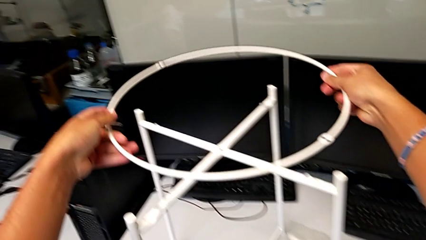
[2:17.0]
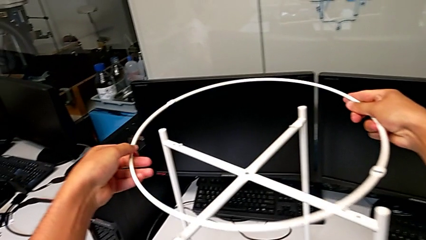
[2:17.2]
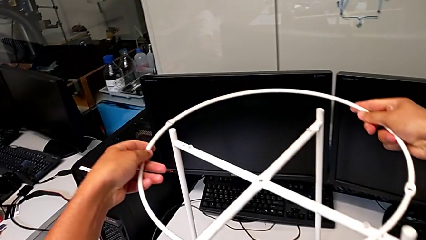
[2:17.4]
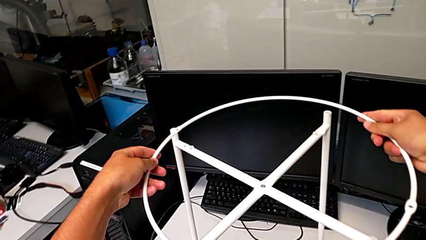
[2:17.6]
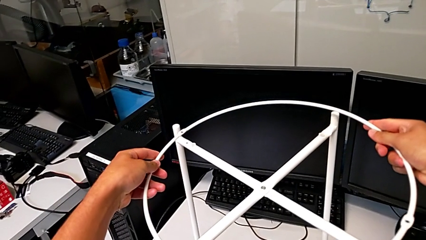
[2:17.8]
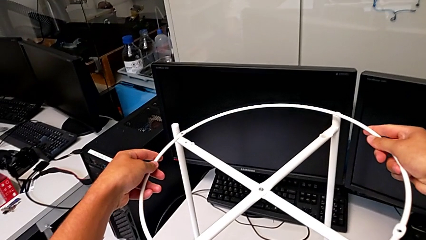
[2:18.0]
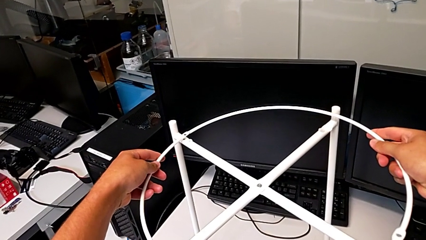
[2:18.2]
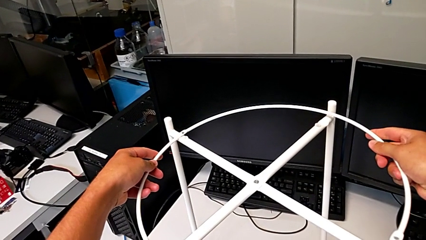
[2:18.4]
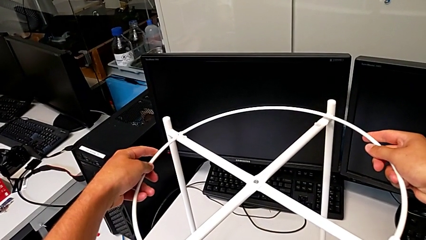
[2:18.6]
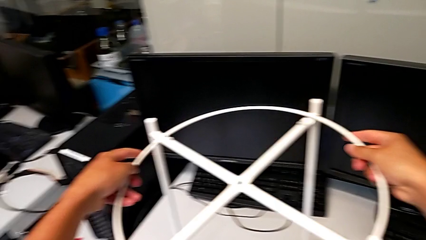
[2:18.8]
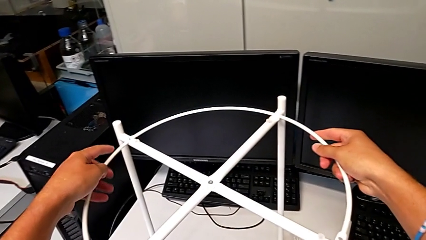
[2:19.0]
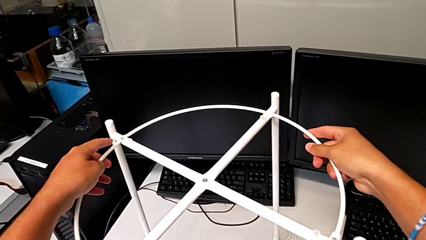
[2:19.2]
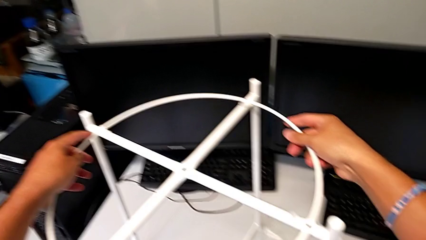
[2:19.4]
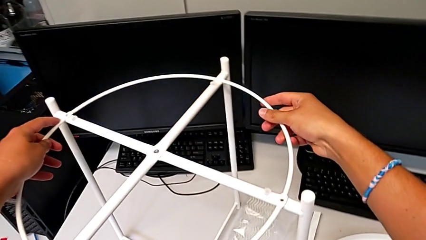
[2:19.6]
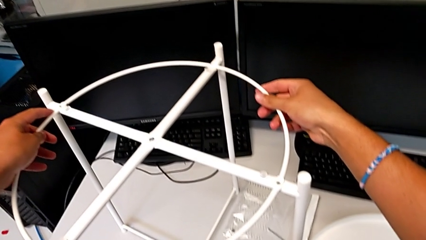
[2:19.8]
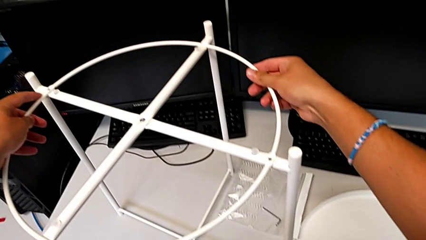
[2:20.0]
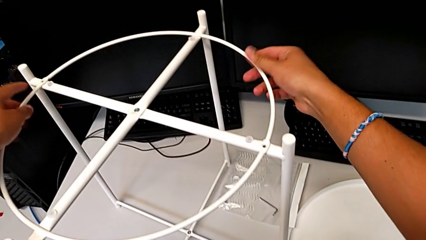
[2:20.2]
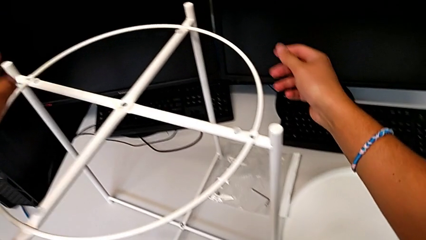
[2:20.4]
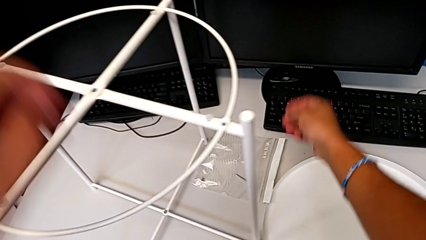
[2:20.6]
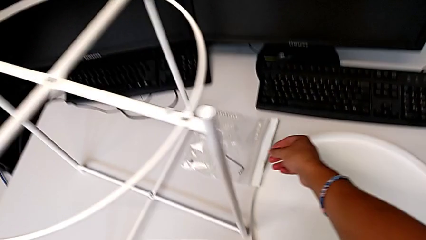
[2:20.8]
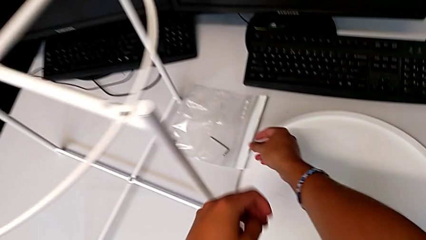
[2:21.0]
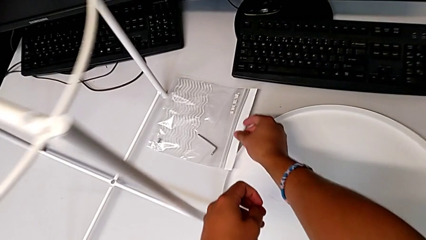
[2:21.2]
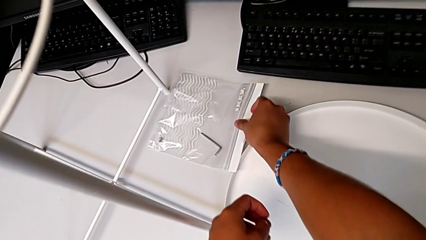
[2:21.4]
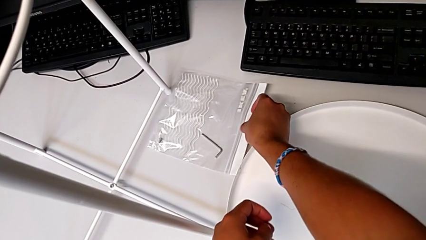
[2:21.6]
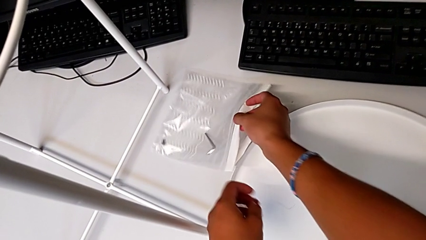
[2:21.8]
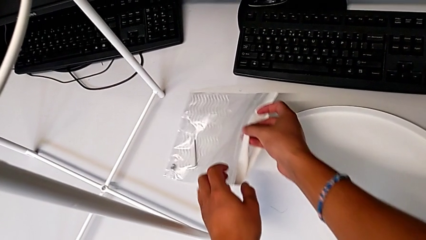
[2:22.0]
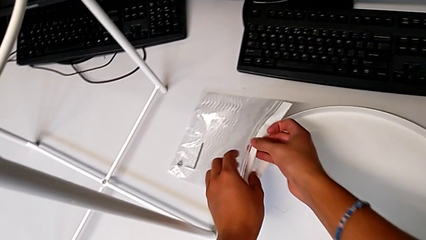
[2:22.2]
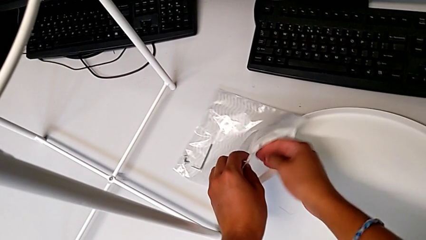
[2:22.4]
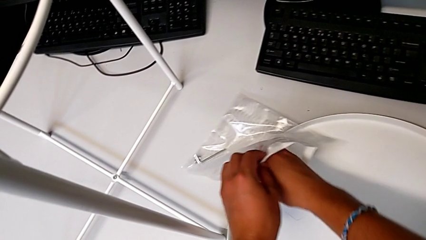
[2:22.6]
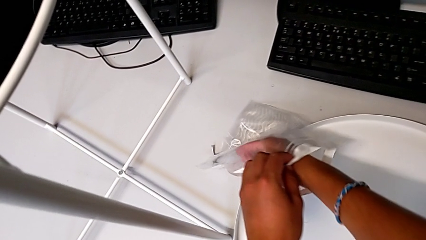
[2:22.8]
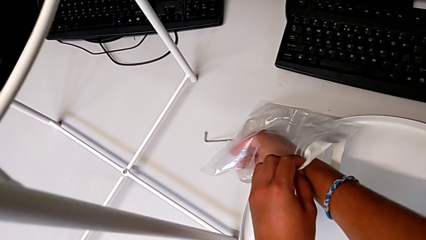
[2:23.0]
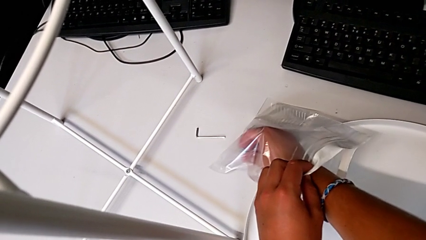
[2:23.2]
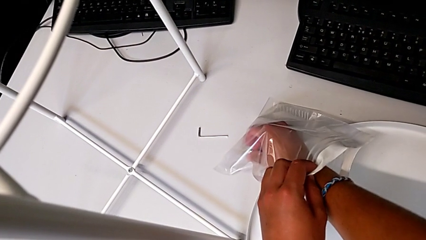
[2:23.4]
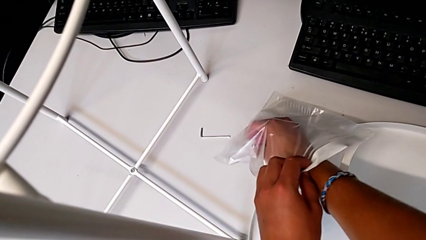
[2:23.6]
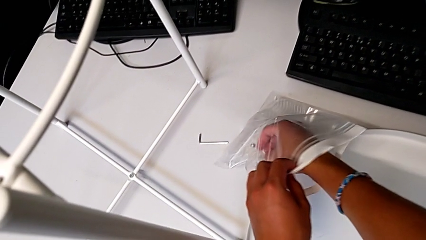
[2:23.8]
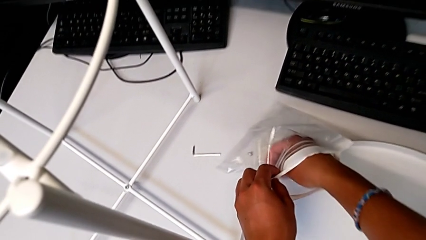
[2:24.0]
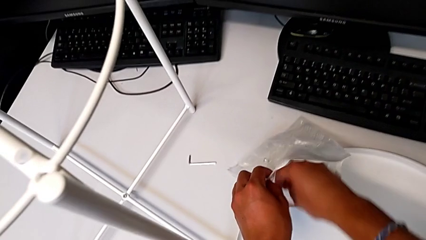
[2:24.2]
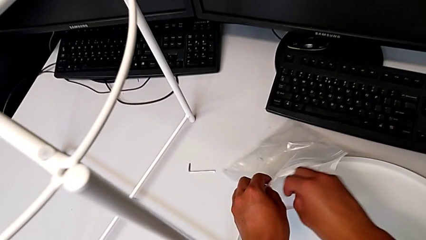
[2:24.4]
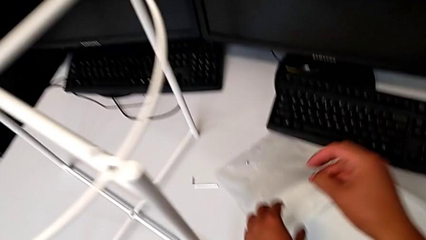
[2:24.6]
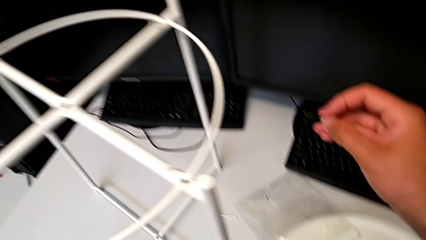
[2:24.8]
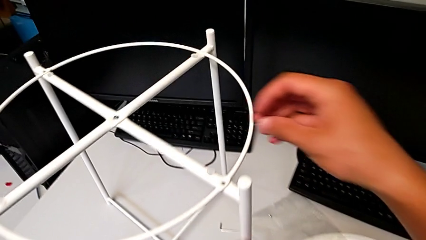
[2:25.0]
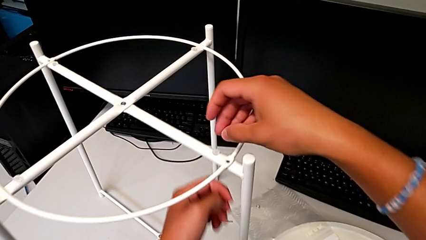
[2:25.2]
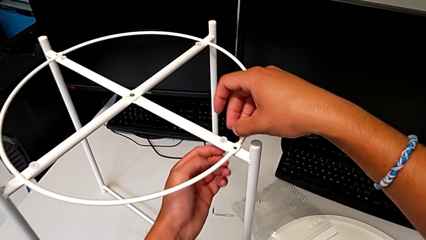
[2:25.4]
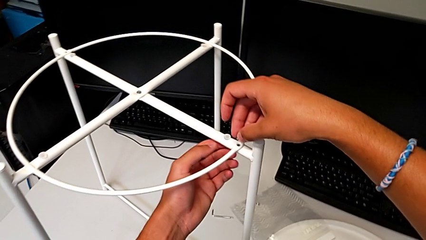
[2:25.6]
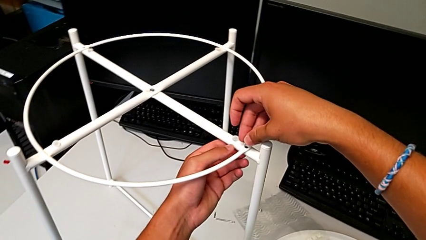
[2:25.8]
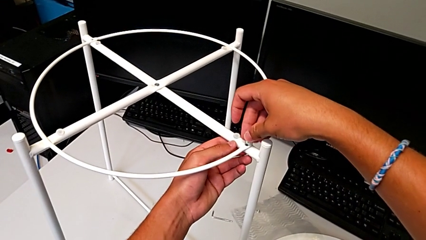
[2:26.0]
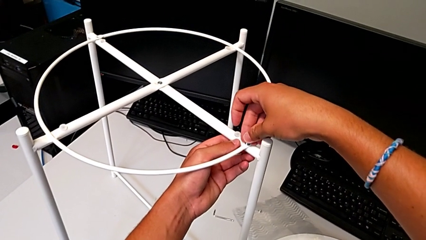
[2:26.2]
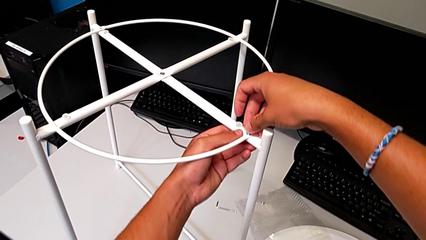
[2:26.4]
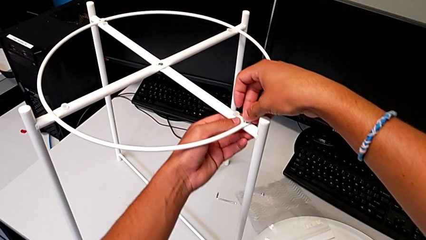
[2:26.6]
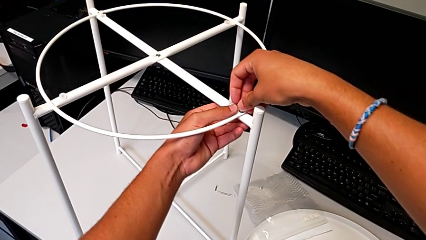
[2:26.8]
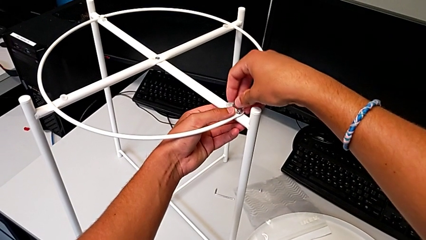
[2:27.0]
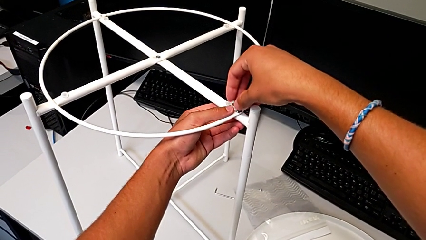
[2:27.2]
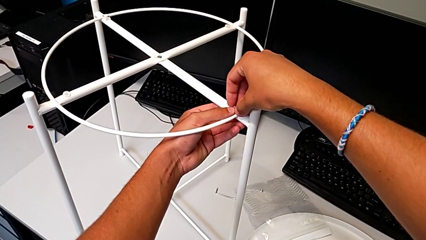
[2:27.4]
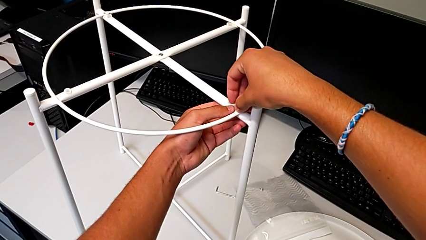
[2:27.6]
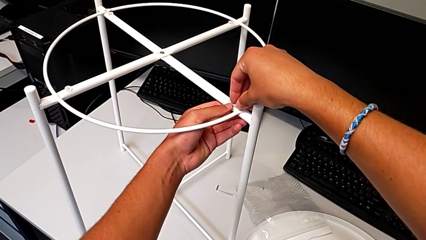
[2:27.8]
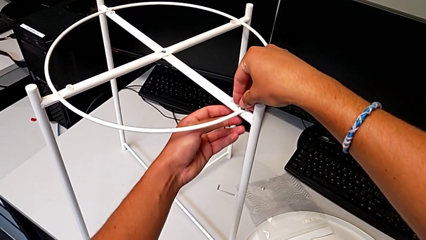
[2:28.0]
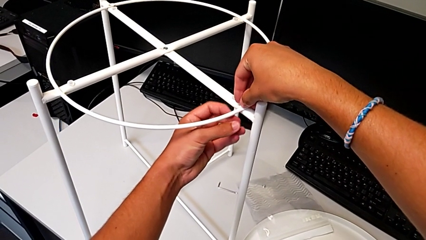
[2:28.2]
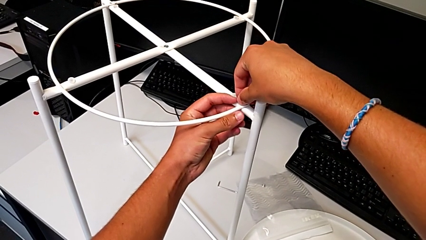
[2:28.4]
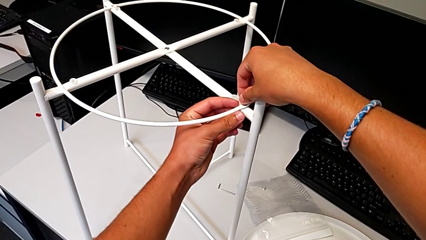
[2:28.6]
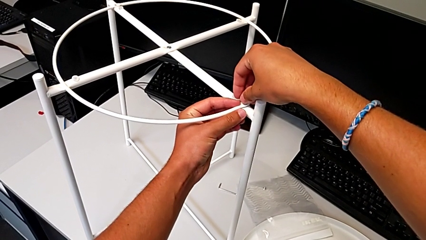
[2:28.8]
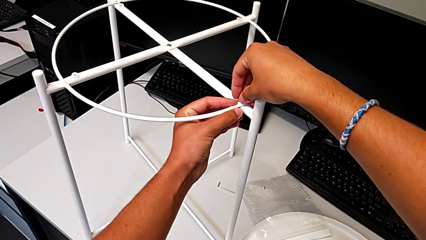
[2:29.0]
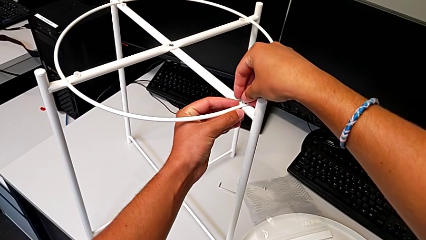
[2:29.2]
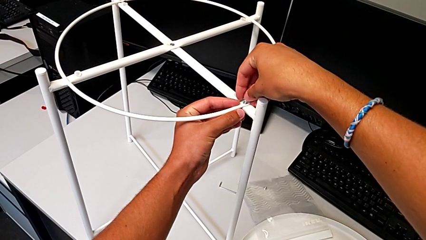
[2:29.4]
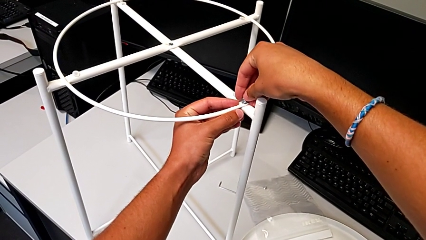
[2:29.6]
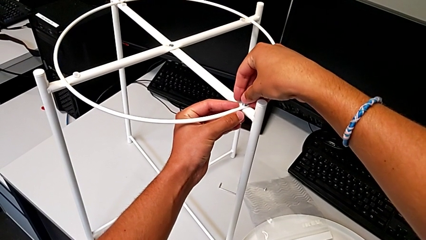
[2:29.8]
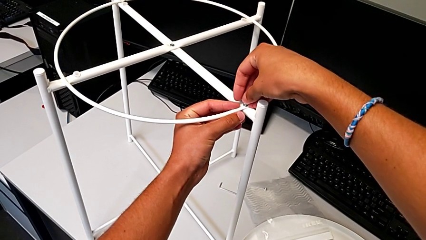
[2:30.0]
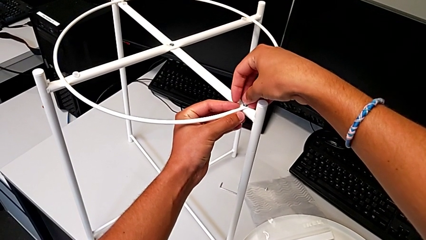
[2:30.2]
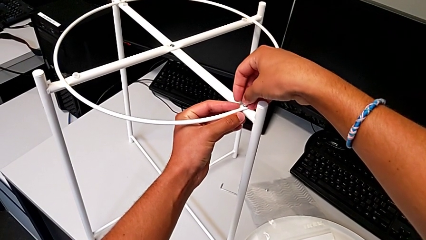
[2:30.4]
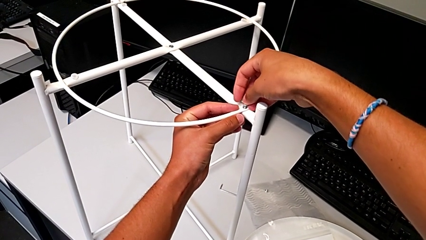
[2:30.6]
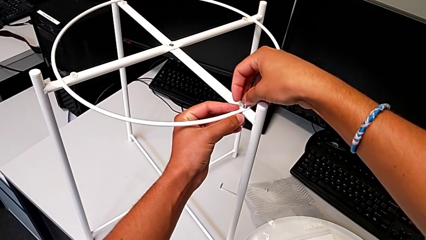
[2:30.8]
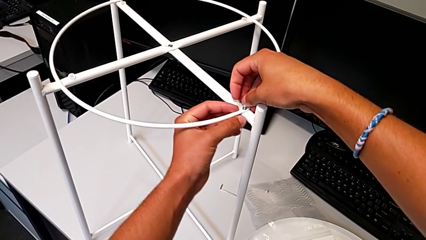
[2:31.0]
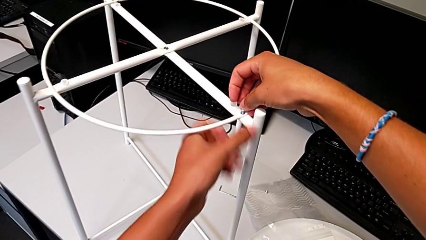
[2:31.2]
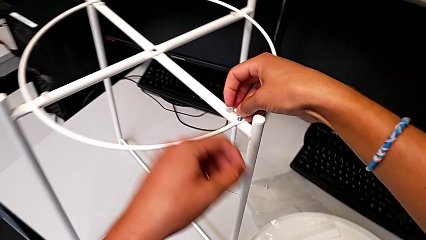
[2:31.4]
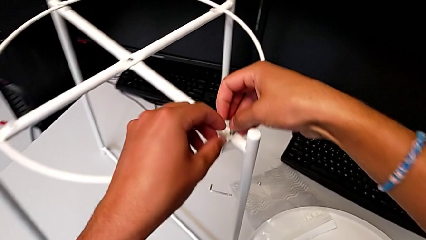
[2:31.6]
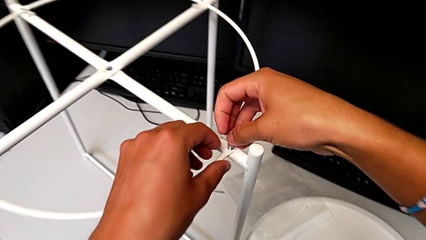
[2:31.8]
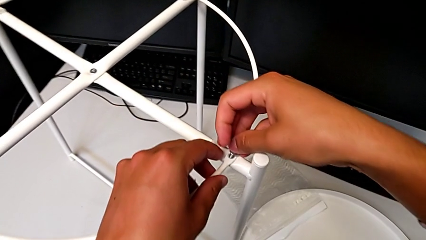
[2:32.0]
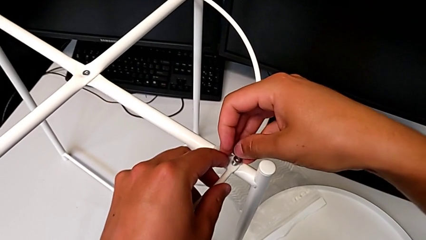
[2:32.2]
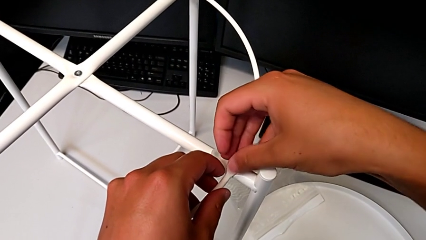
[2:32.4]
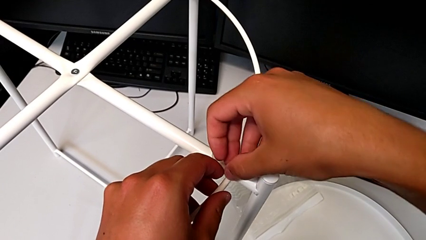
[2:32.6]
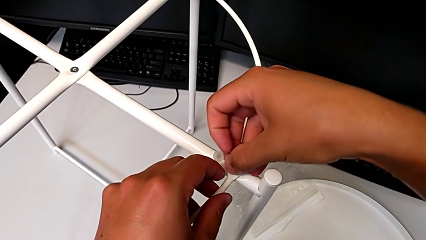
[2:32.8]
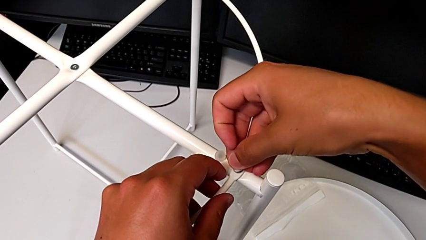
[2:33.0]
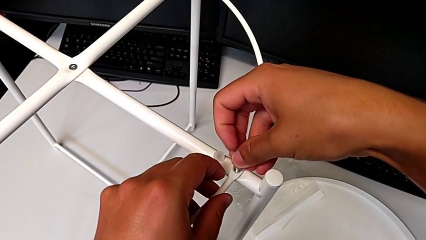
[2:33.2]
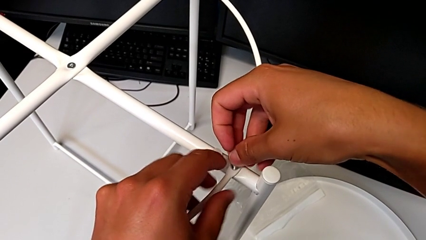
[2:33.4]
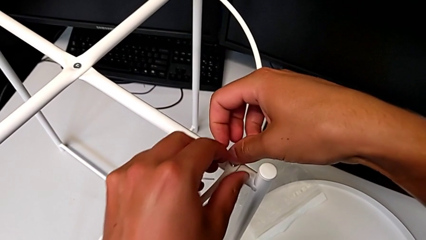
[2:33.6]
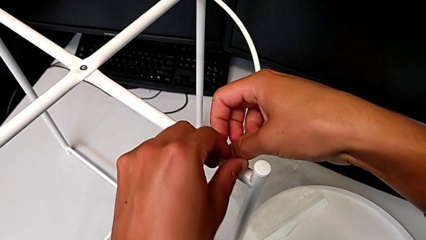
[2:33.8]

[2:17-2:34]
The camera wearer is putting the circle on the leg. They align the circle, place it, approach the hex socket head, grab it, approach the circle, insert the hex socket head, align it and insert it.
